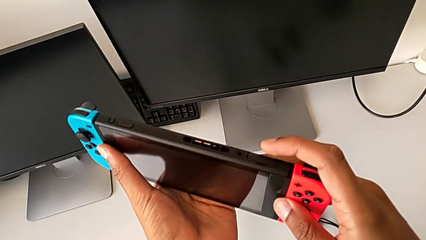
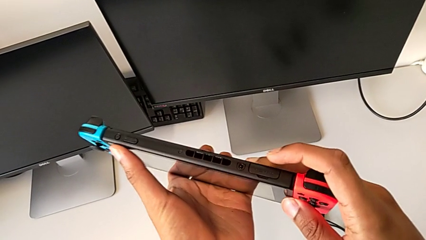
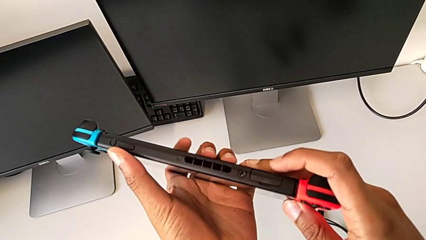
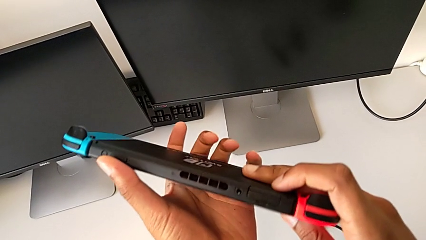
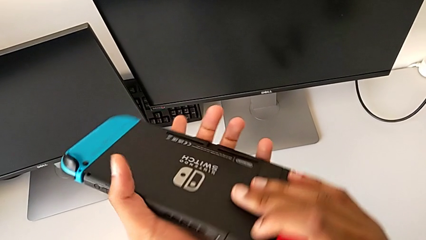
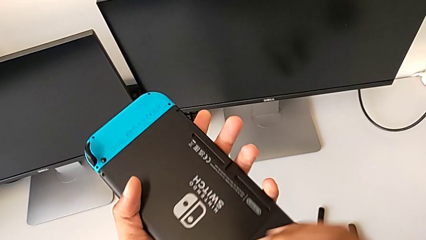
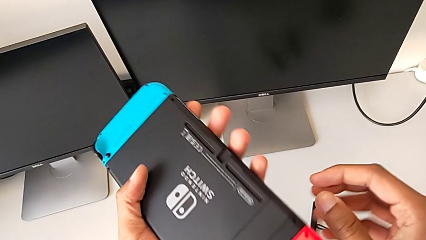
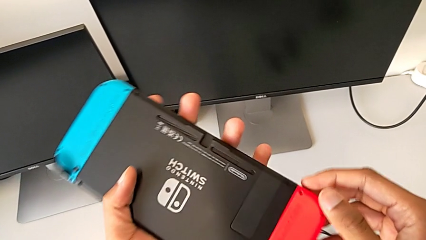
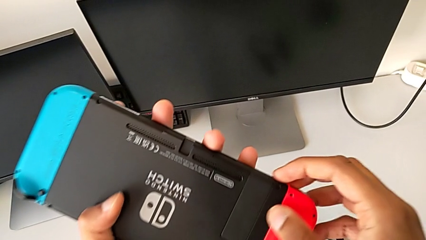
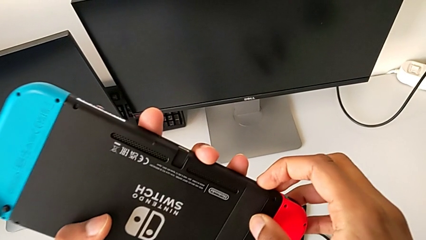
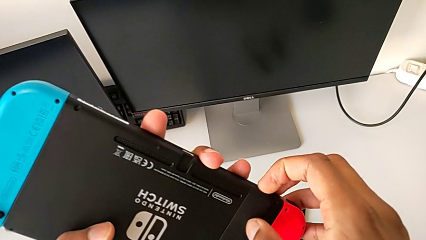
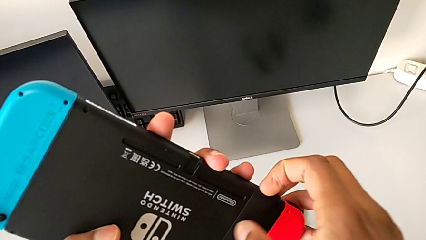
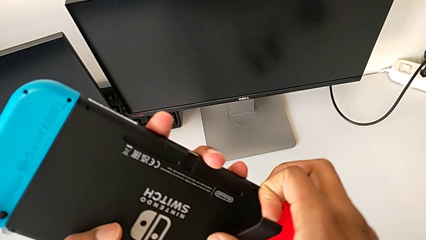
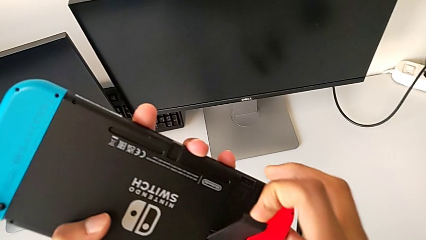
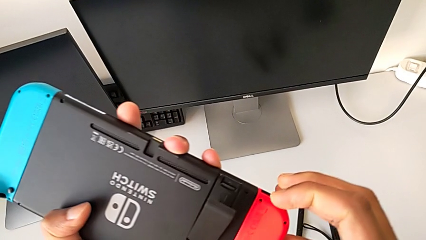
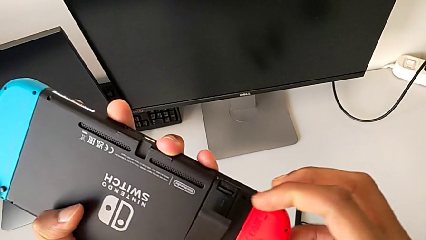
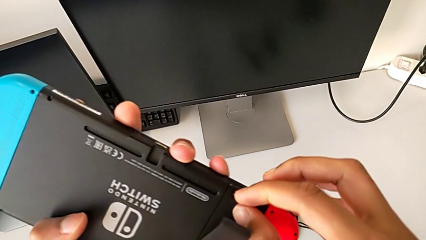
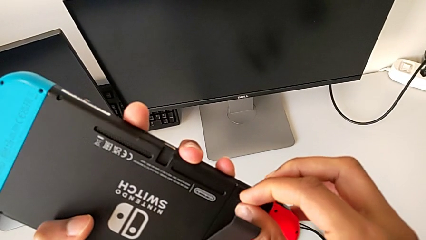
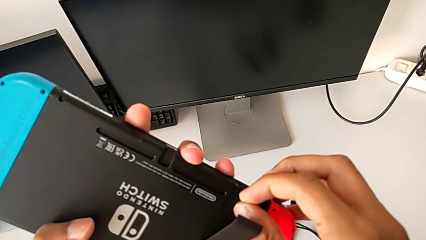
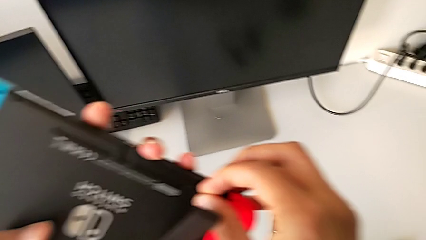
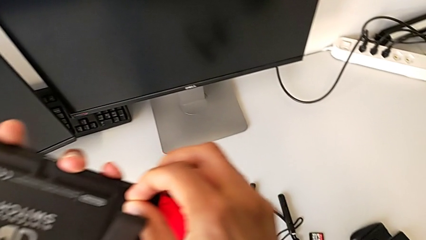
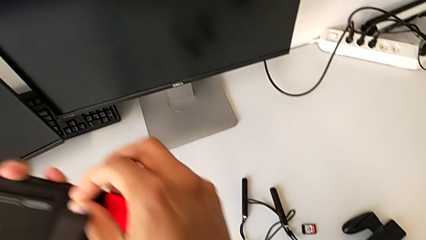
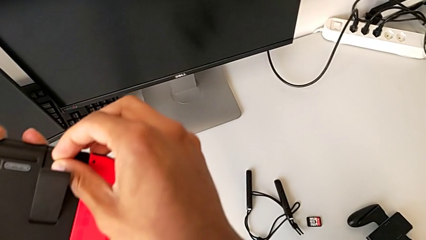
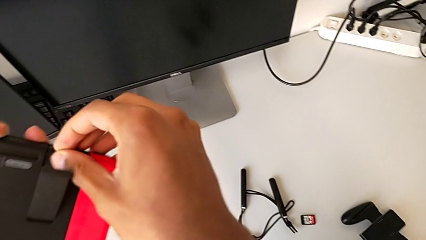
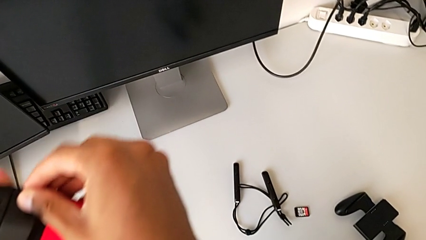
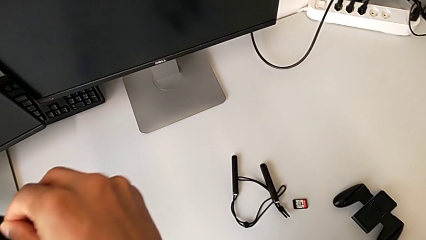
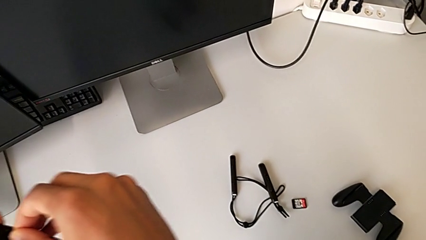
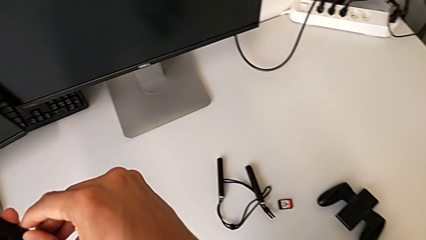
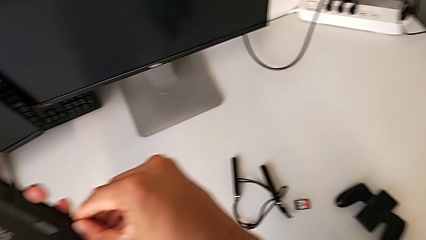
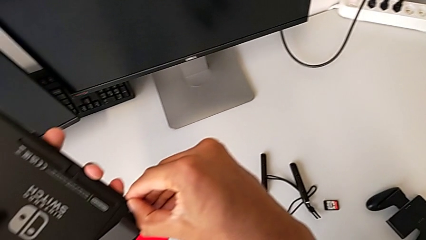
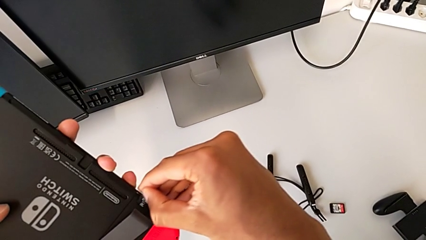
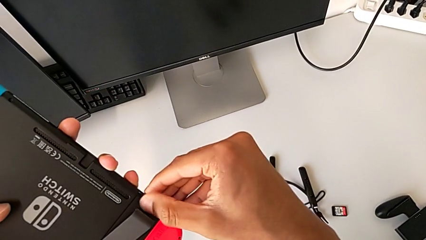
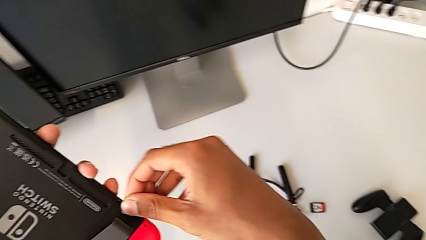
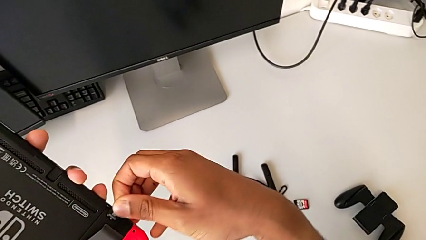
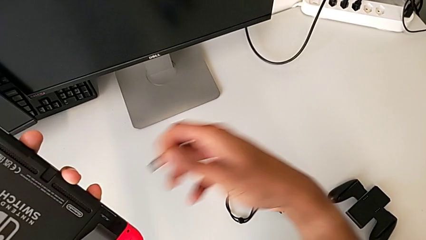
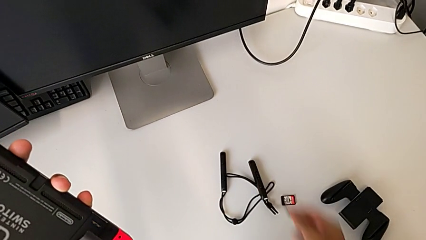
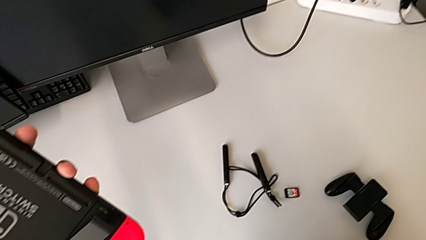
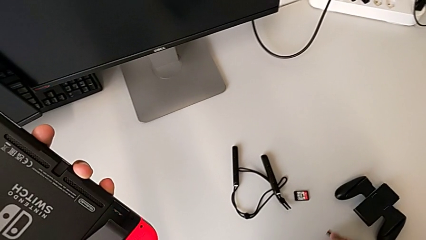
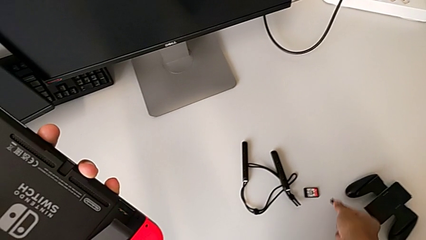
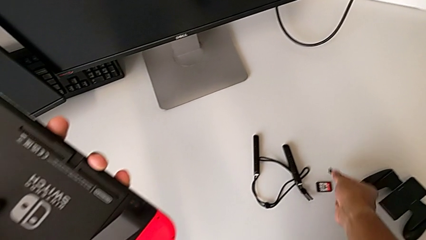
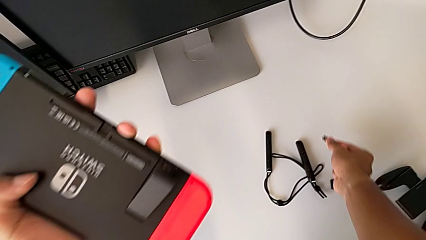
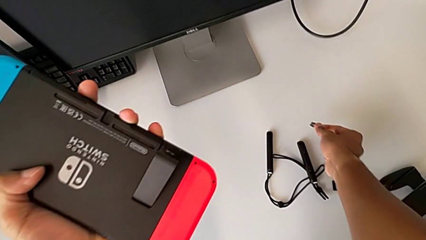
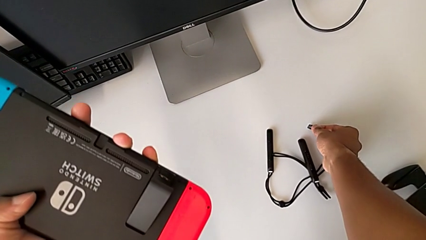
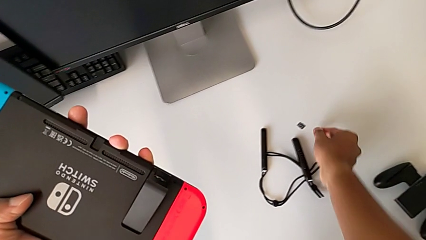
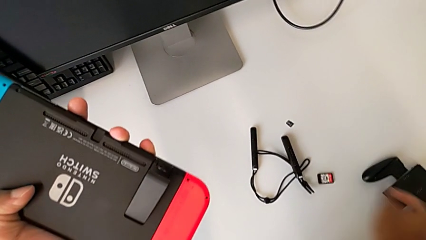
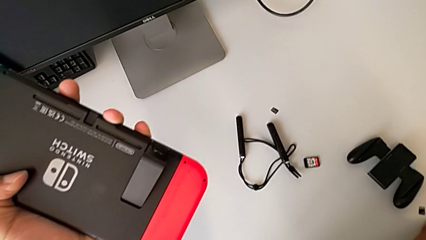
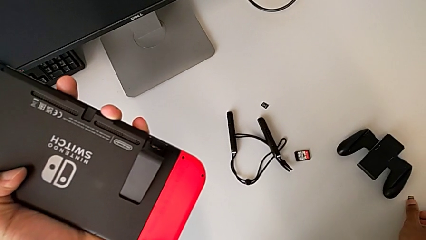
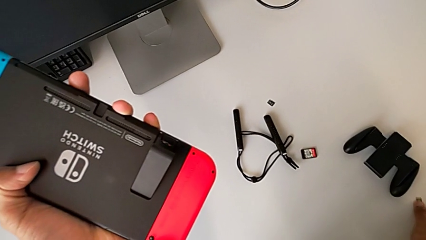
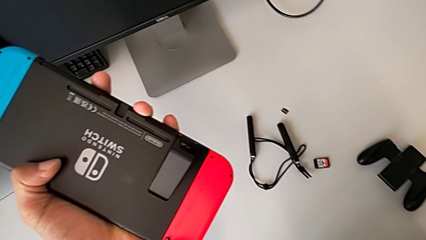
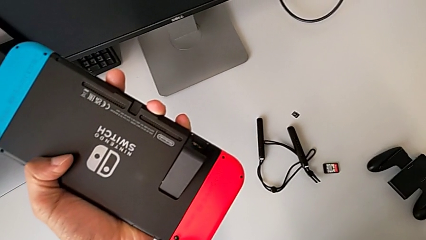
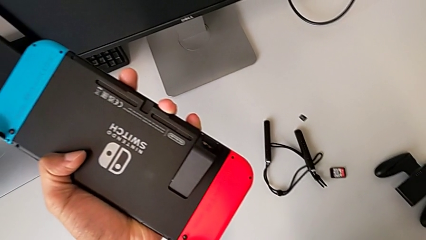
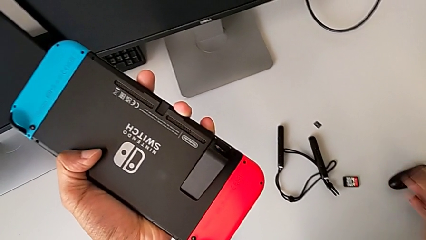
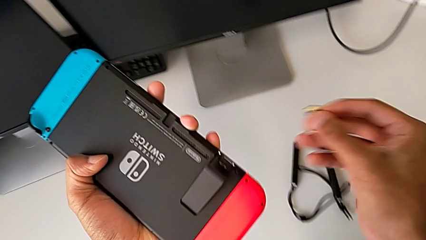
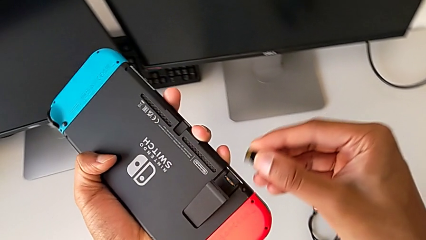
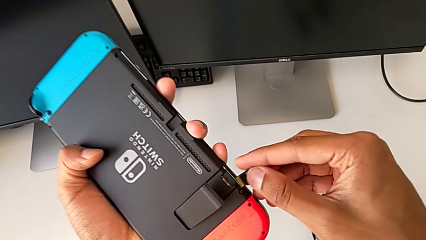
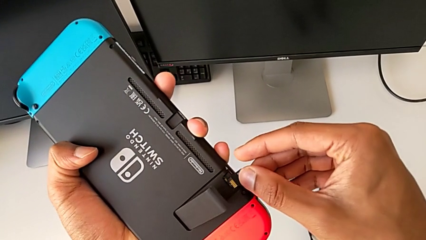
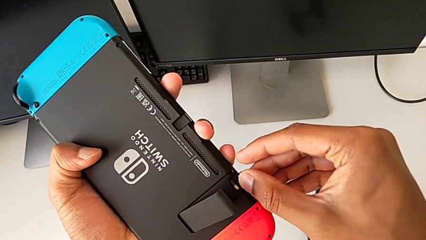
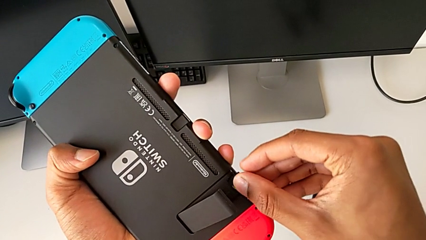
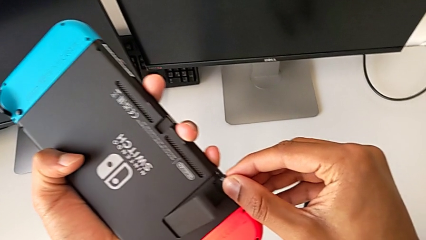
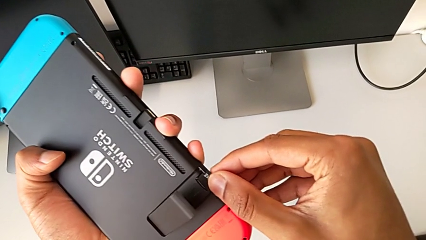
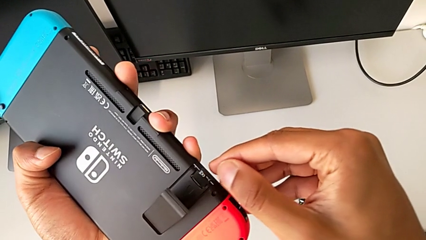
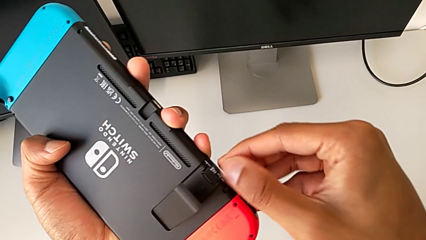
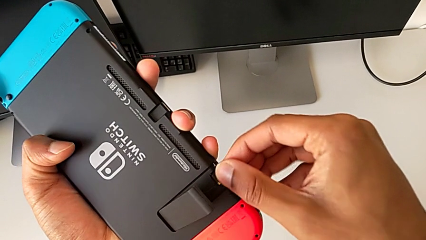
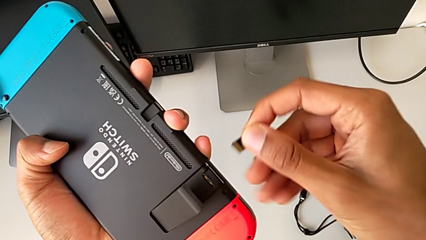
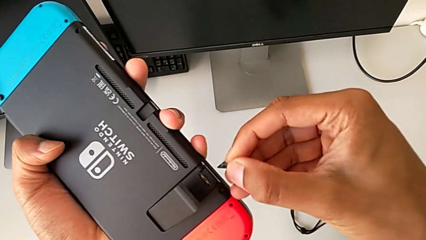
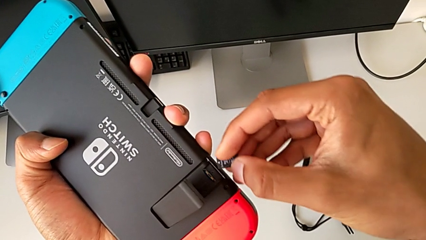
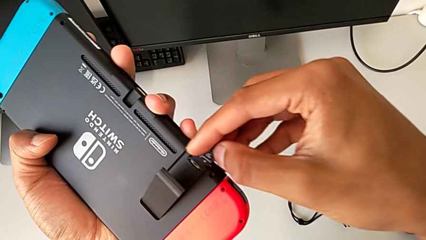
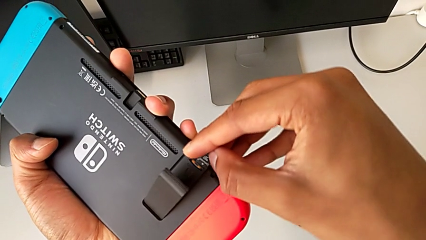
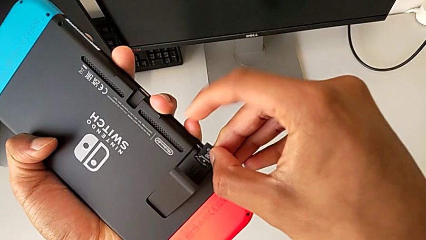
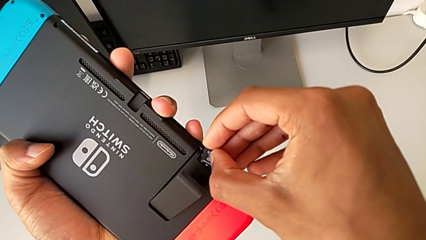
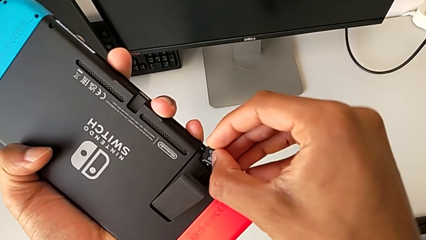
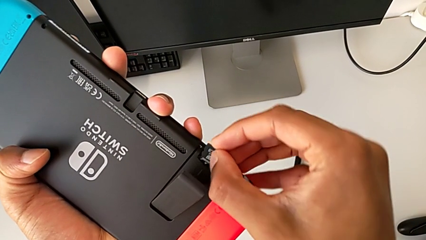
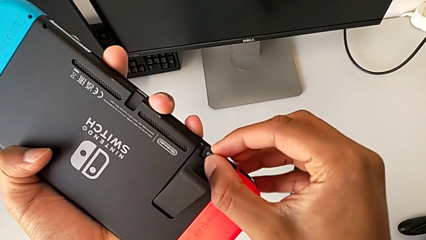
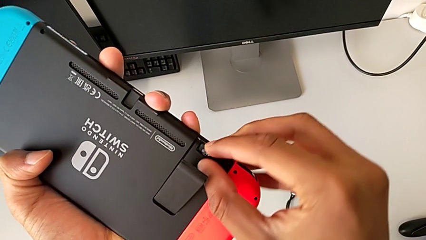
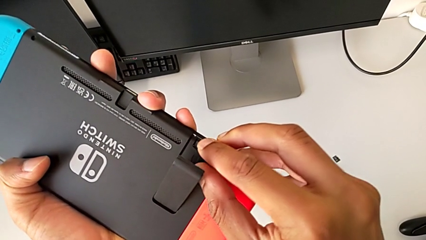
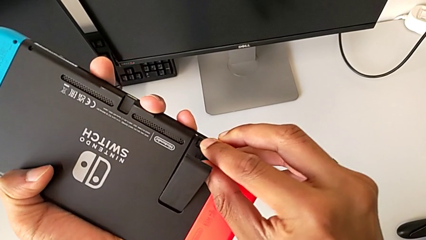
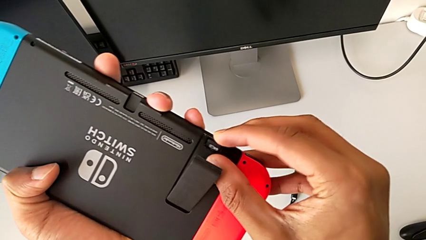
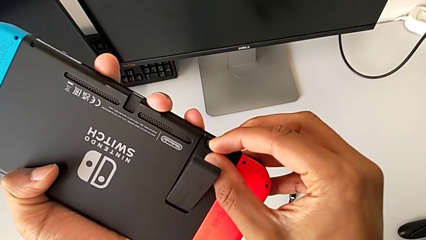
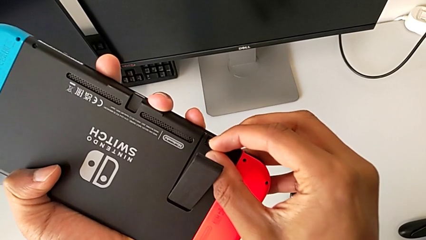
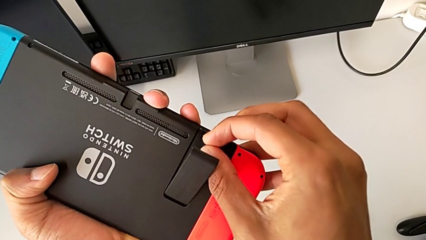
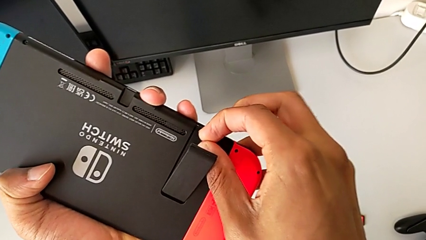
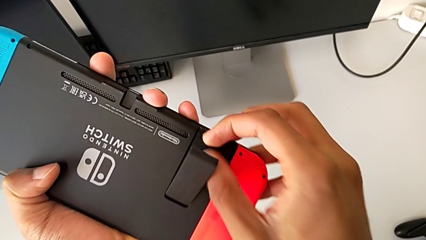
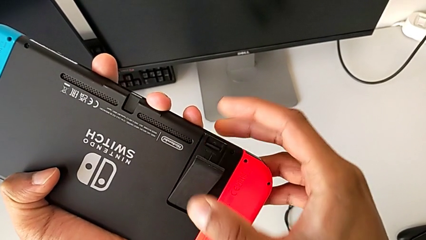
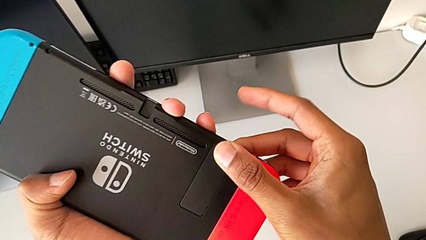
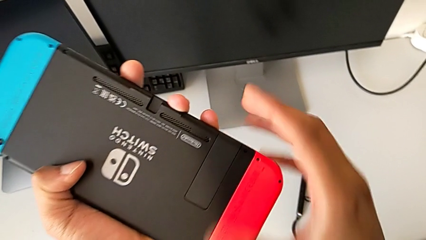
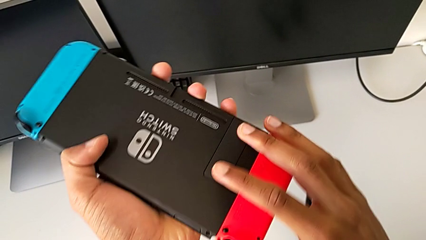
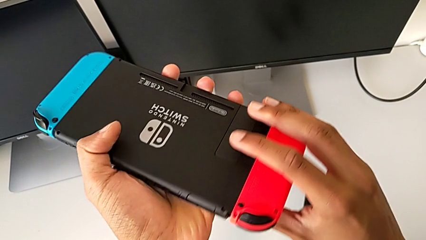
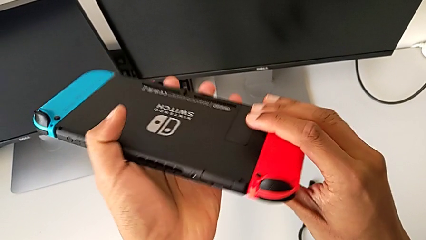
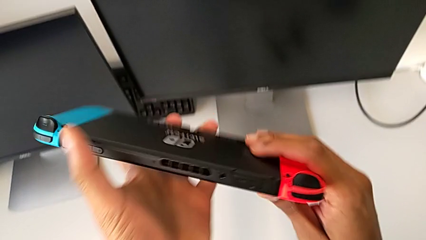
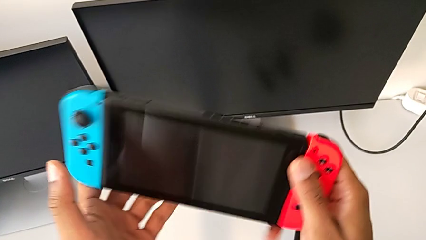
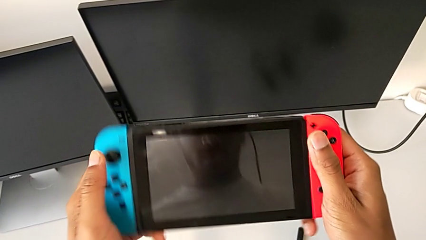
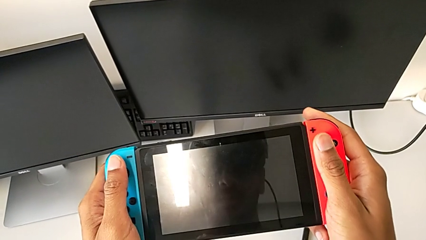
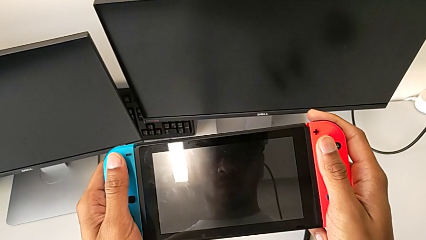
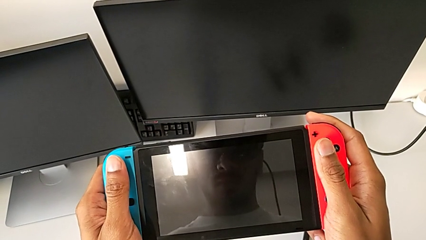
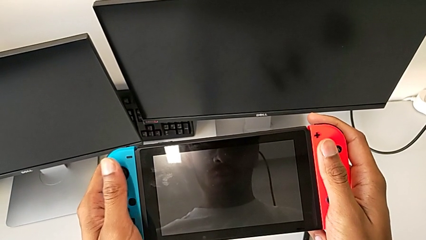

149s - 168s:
The camera wearer is exchanging the micro SD card. They open the black kickstand, withdraw the first SD card, drop it and insert the second SD card.
